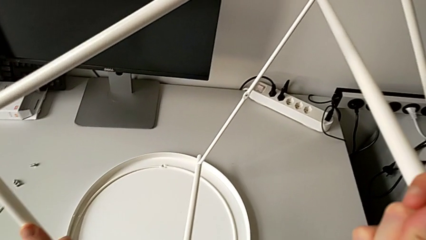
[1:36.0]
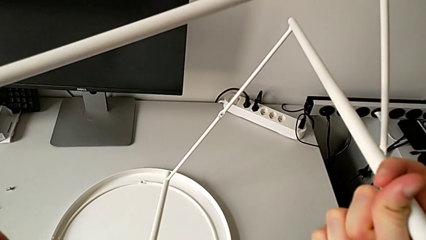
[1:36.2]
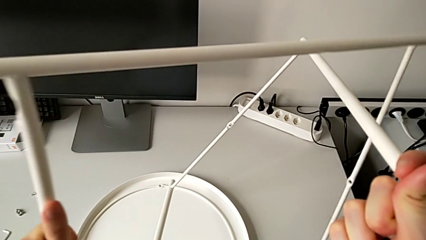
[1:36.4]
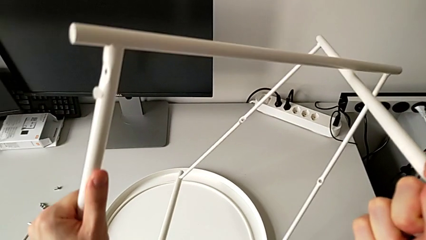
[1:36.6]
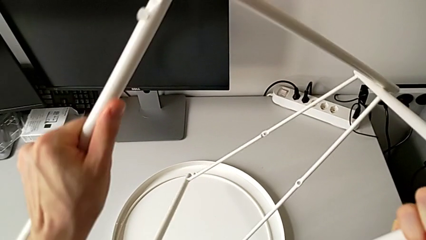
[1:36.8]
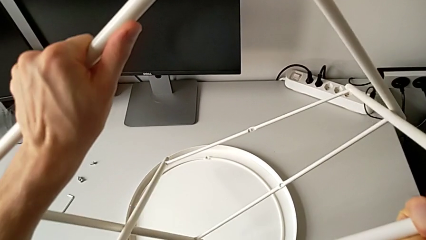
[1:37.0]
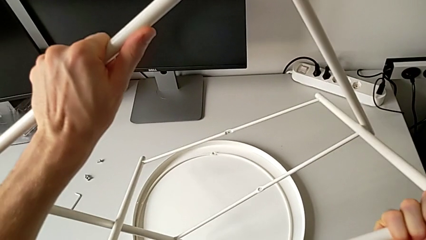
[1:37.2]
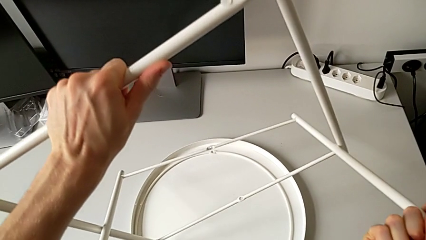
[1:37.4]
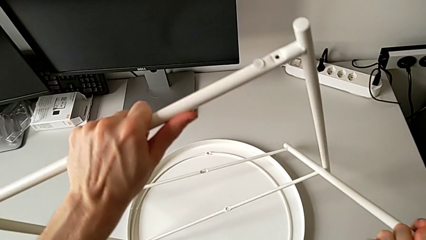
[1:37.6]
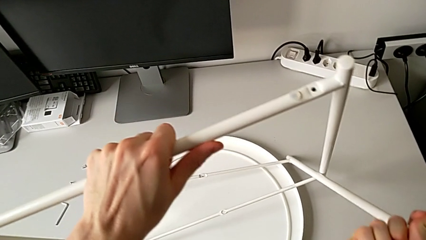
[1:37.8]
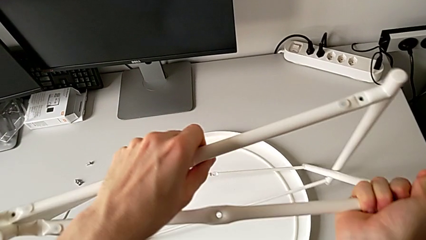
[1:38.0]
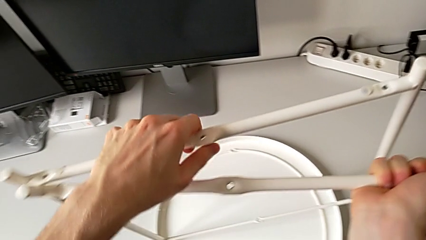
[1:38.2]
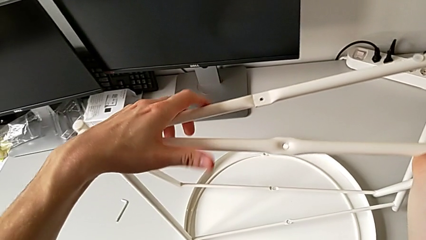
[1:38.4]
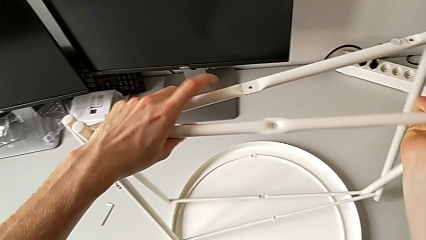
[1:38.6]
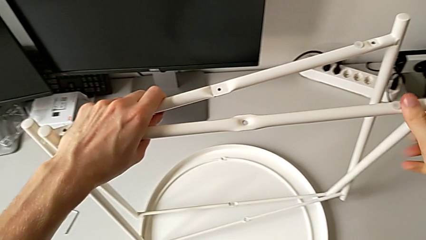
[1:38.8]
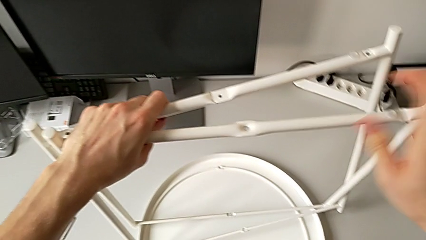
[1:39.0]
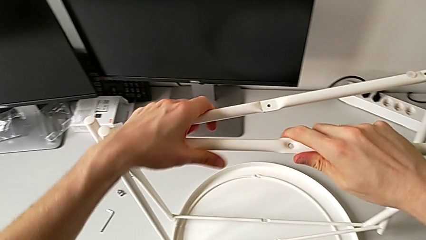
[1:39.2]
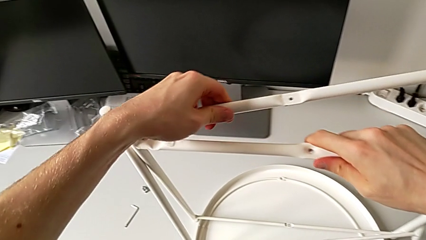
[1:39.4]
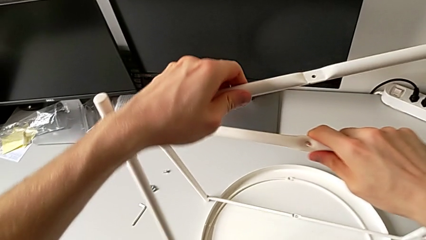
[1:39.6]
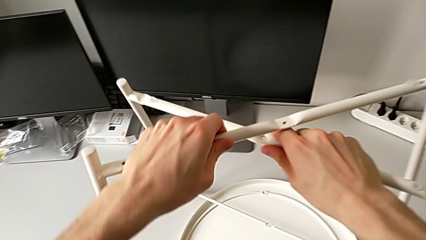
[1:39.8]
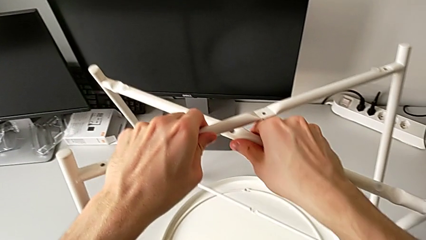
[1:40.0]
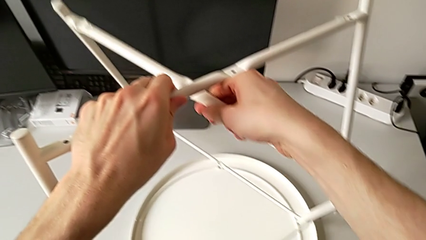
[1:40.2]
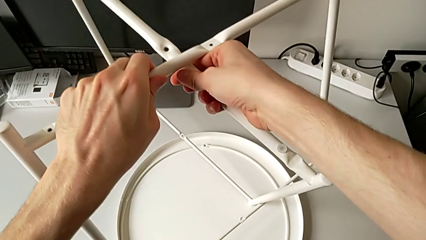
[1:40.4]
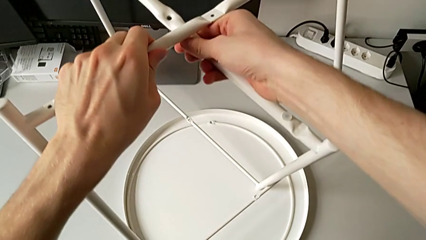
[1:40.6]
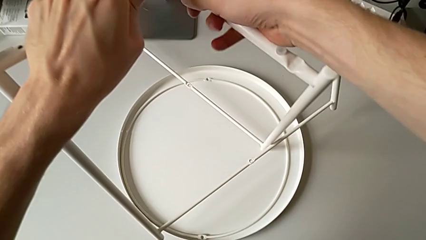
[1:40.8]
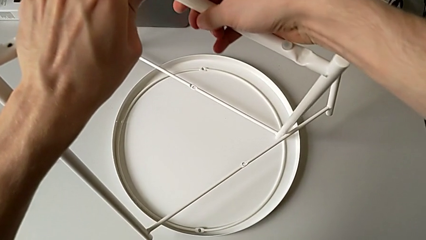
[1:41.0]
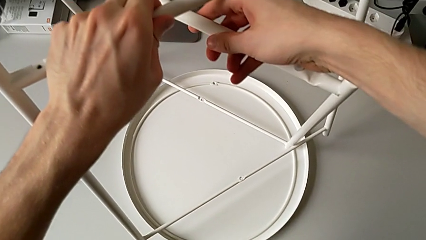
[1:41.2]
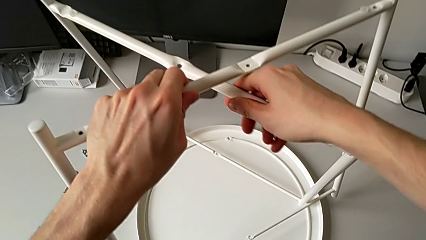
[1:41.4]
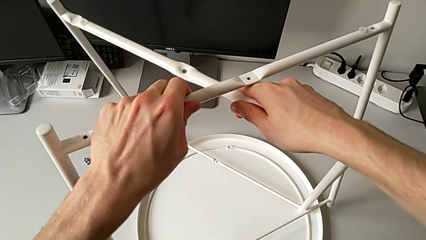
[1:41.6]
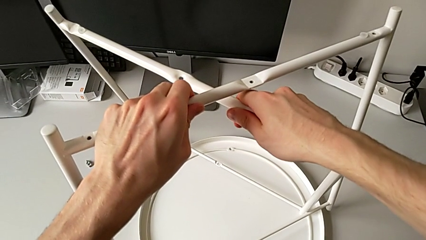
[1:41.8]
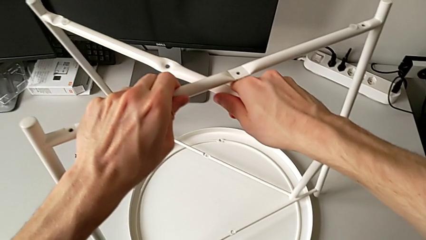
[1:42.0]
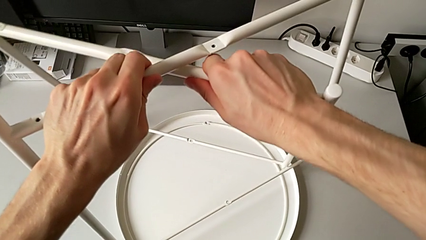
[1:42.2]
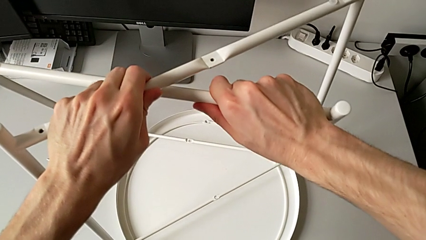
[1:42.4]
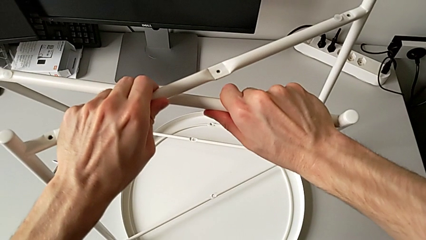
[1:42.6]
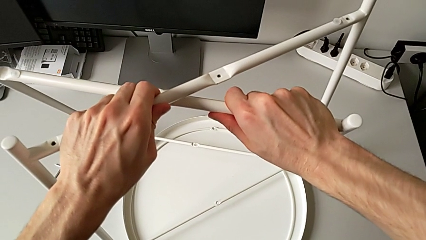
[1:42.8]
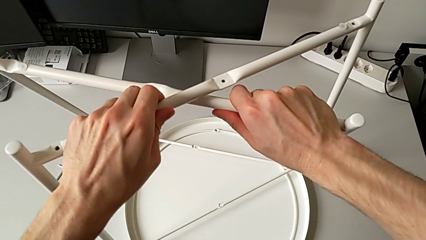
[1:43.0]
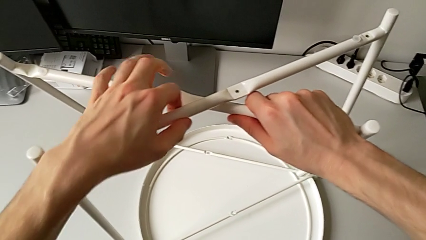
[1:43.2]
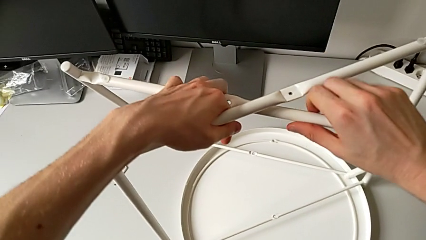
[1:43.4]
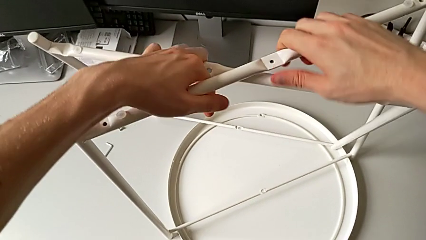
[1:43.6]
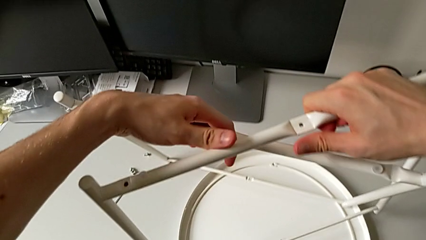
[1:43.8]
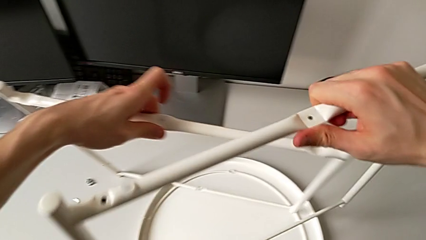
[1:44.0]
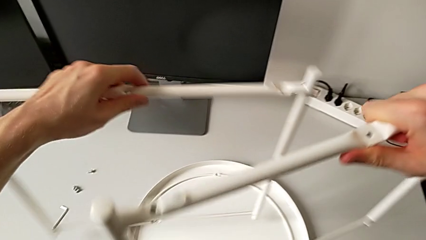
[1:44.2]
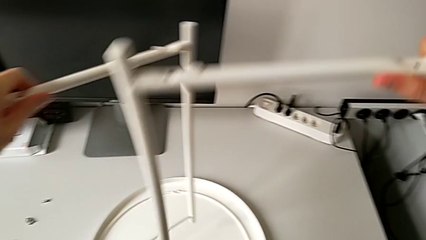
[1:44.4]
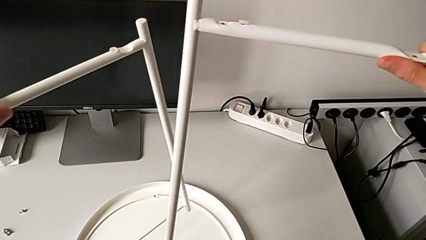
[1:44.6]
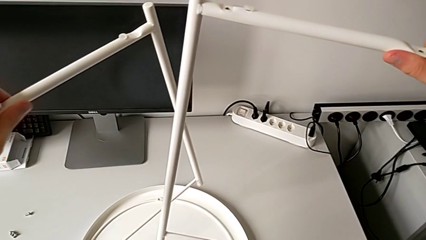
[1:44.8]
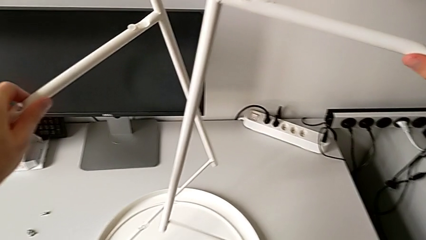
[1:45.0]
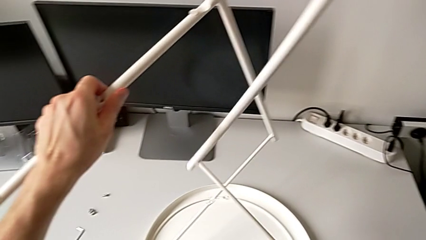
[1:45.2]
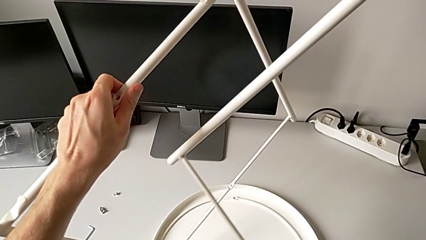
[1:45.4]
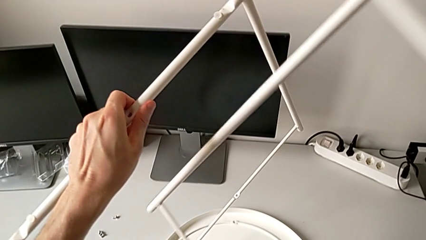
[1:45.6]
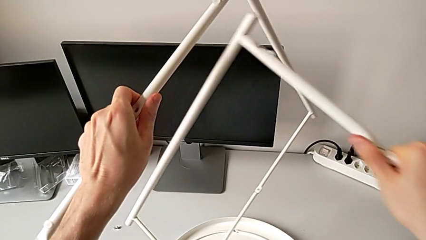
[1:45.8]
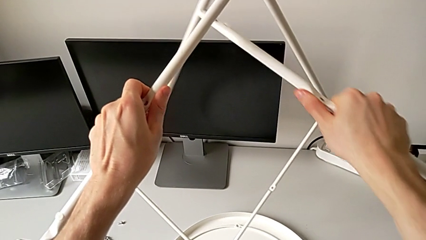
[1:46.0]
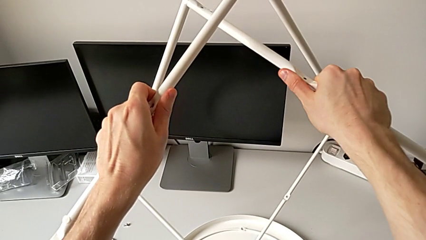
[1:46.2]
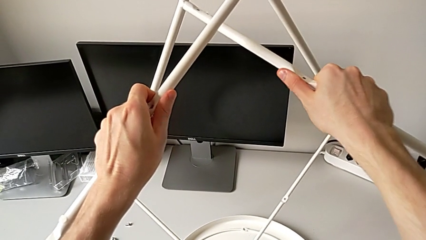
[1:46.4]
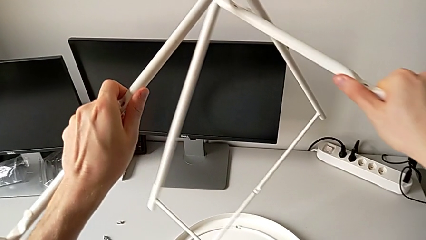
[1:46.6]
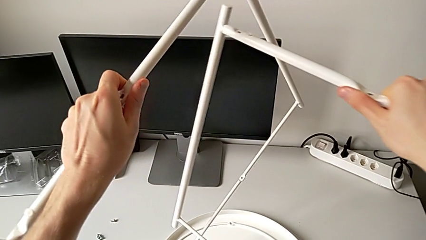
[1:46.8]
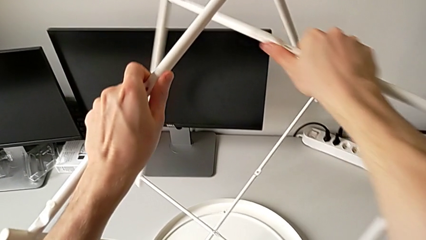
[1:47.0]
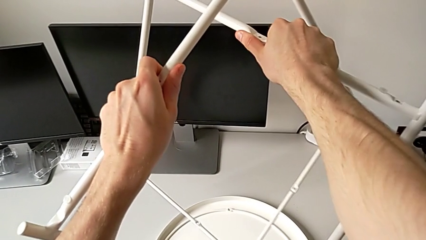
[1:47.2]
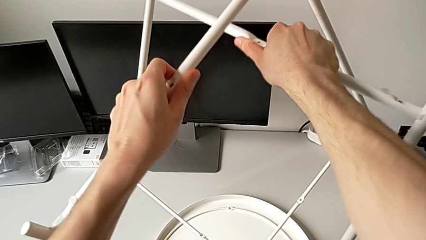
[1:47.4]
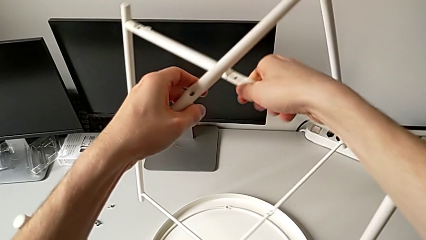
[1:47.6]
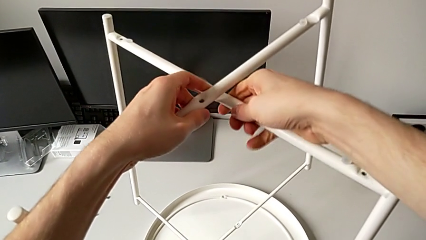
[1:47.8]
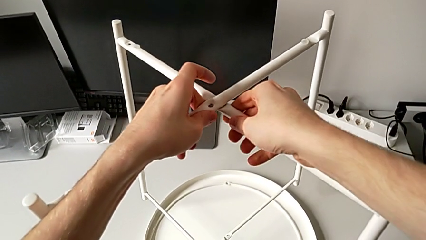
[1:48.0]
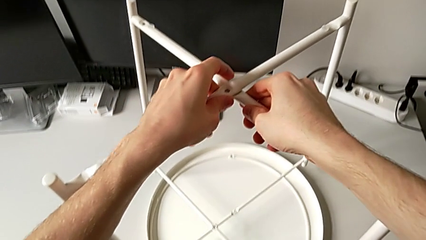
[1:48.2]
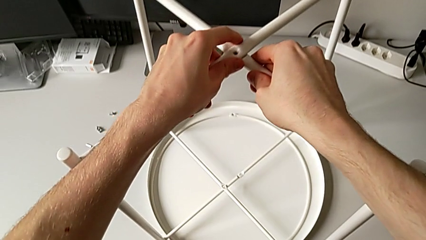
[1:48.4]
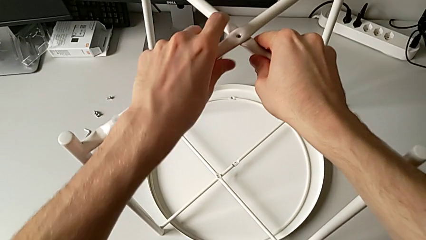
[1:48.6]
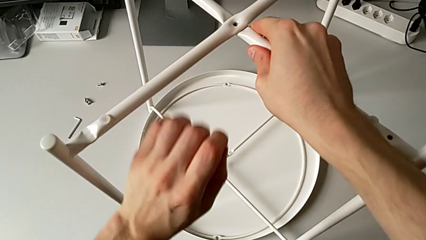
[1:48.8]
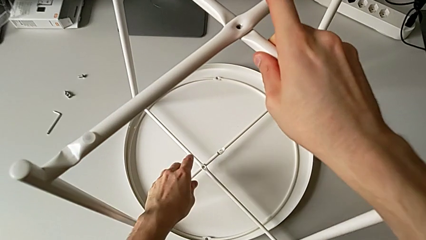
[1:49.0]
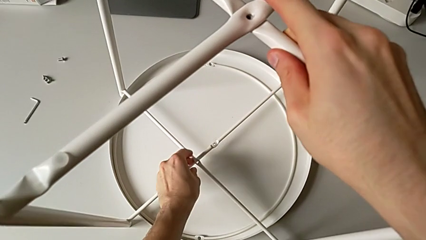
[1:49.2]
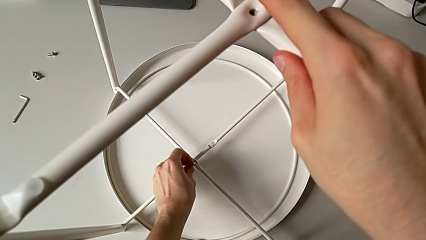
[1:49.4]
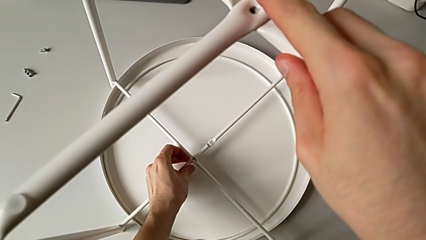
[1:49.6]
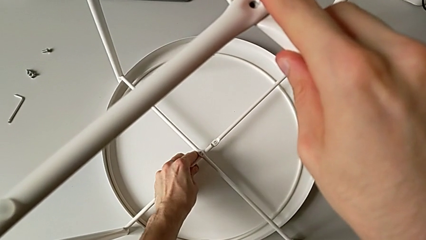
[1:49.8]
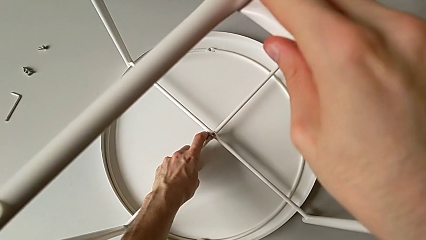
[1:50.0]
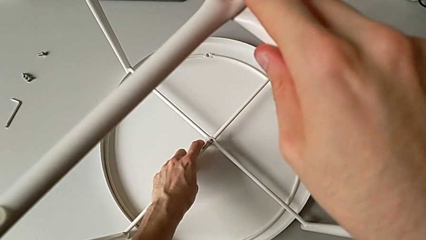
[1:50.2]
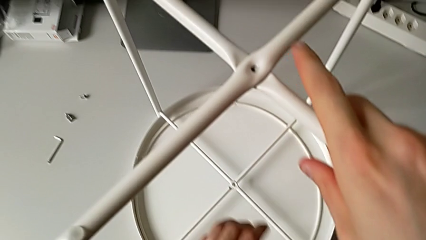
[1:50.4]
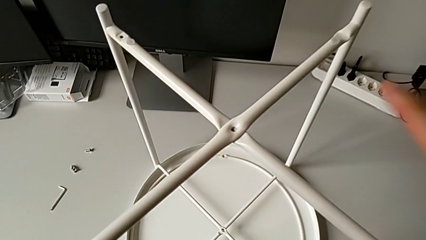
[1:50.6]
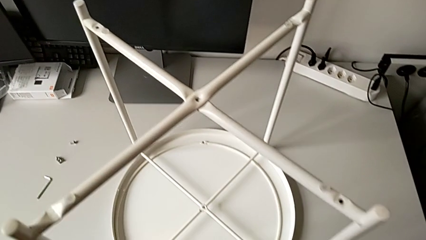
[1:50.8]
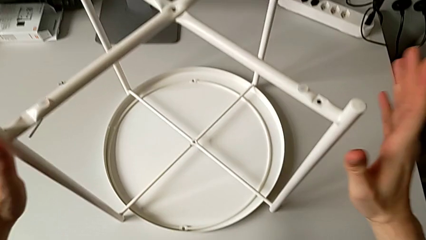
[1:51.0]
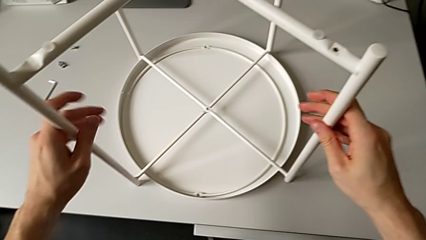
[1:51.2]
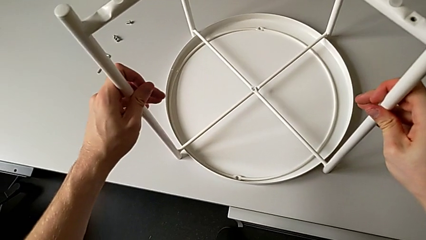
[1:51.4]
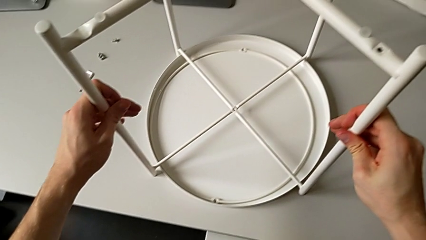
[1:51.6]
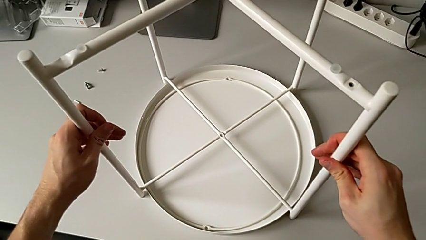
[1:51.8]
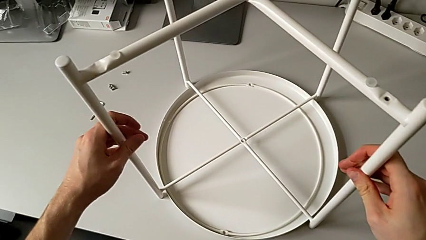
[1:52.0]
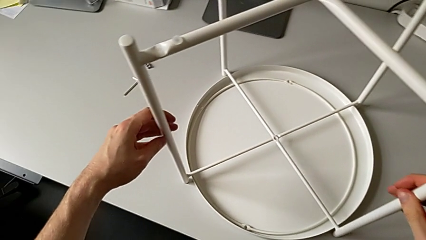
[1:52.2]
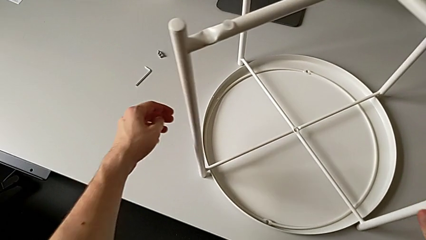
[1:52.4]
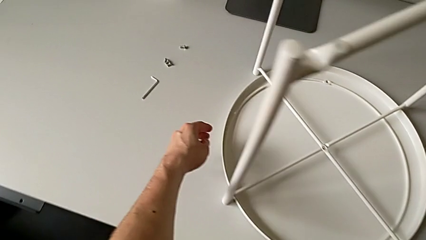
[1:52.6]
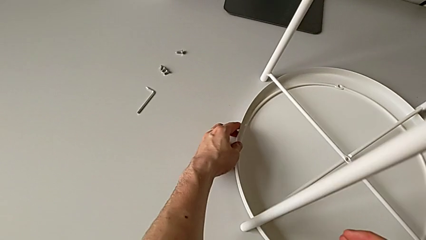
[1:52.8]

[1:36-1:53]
The camera wearer is mounting the legs of the table. They wrongly rotate the leg, place it and rotate it. They split the leg, hold it, insert the second leg, align the top leg, approach the bottom leg, grab it, align the leg, approach the leg, grab it, approach the tray and grab it.
